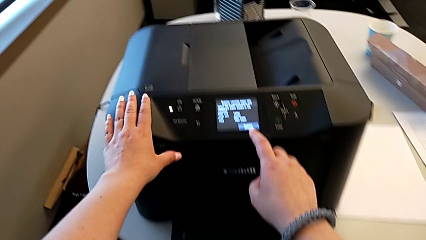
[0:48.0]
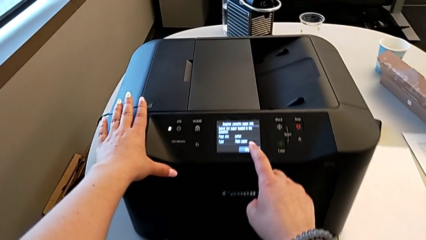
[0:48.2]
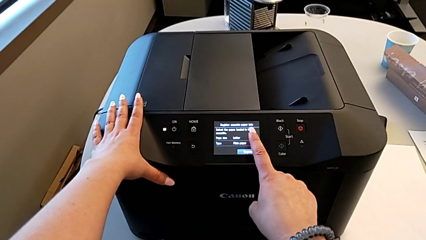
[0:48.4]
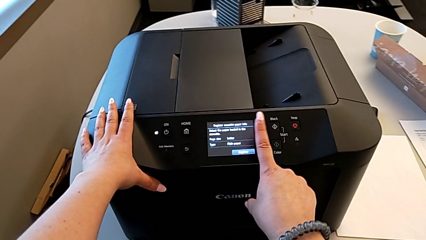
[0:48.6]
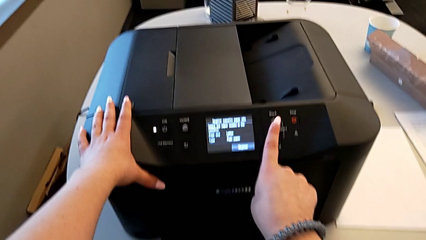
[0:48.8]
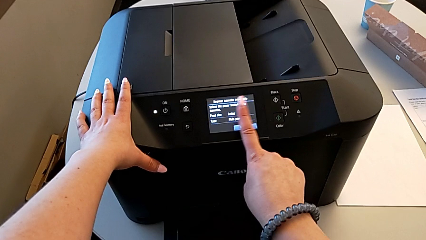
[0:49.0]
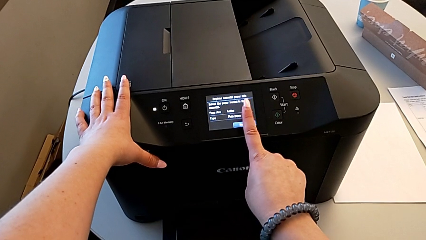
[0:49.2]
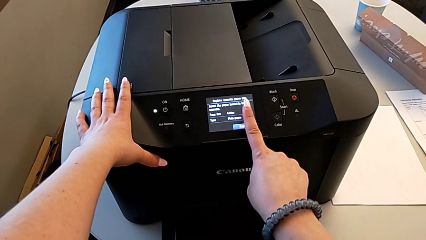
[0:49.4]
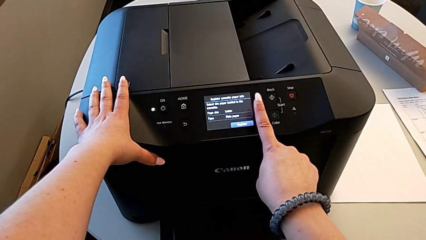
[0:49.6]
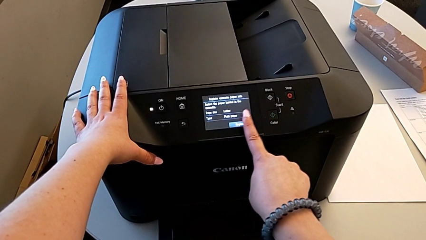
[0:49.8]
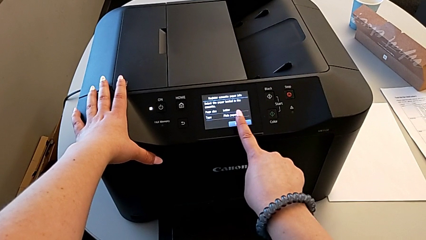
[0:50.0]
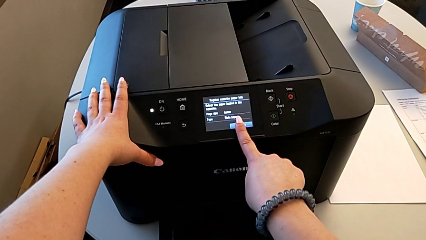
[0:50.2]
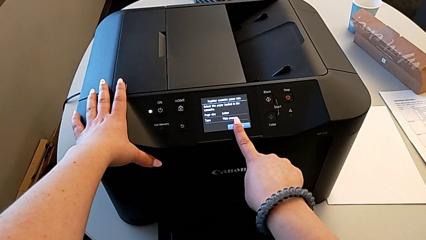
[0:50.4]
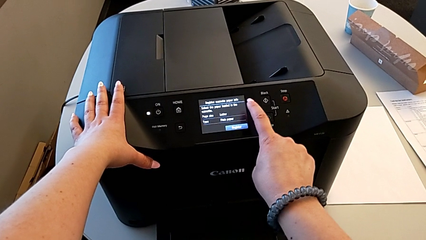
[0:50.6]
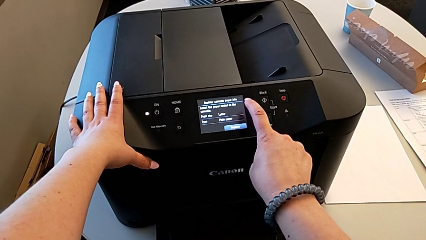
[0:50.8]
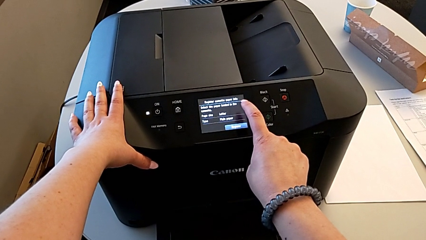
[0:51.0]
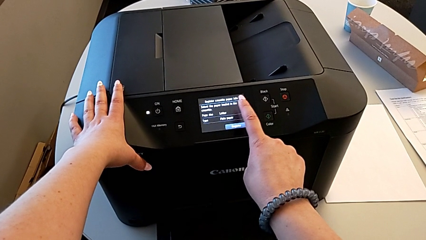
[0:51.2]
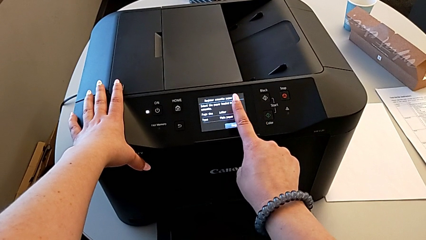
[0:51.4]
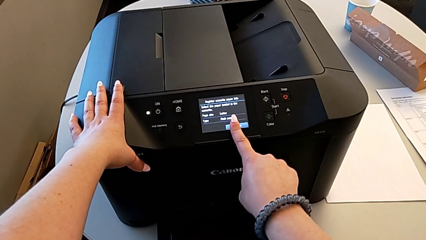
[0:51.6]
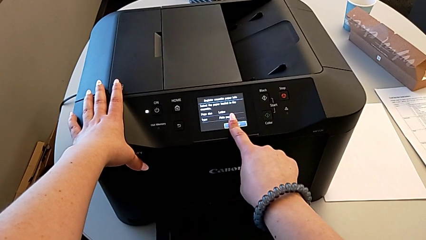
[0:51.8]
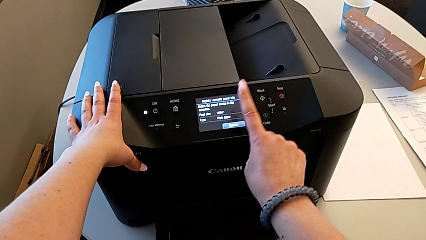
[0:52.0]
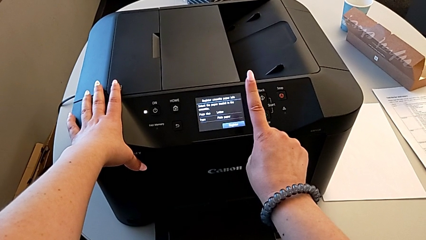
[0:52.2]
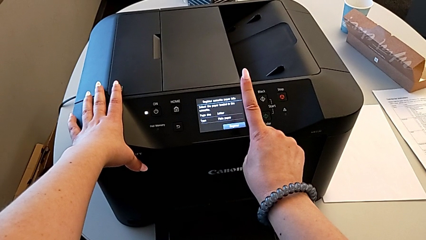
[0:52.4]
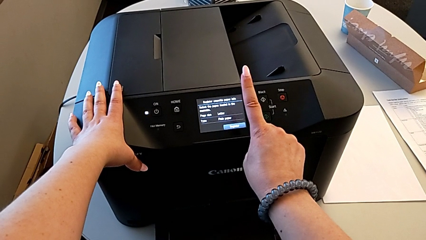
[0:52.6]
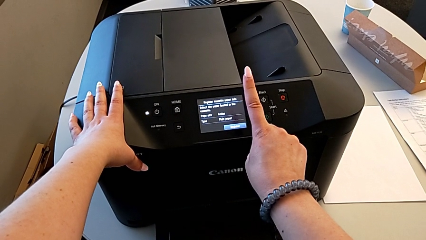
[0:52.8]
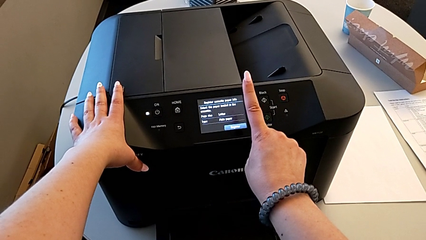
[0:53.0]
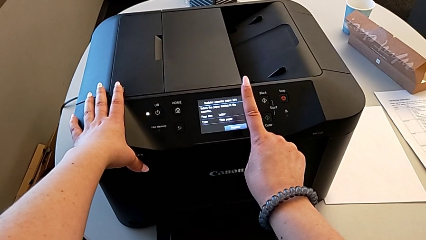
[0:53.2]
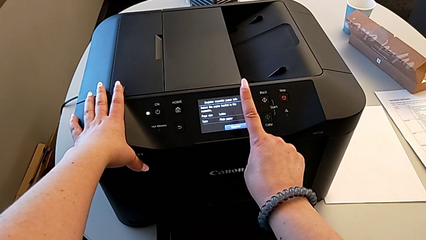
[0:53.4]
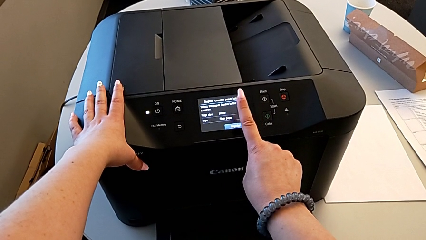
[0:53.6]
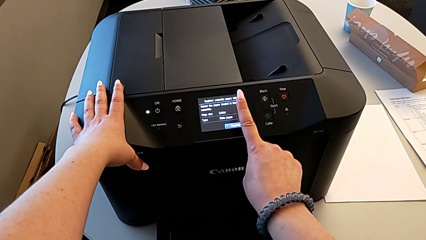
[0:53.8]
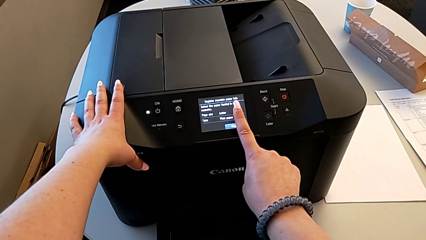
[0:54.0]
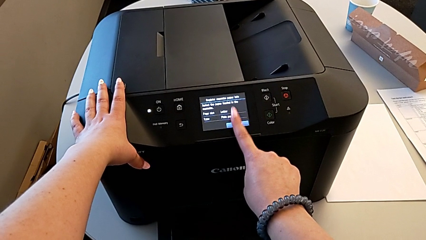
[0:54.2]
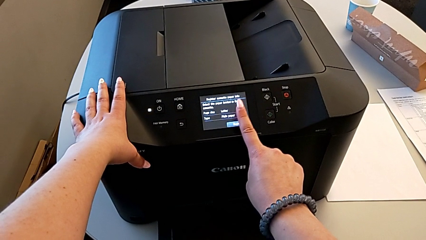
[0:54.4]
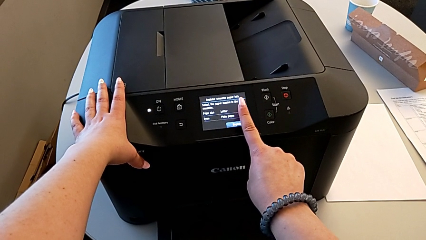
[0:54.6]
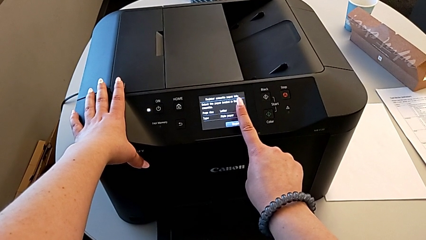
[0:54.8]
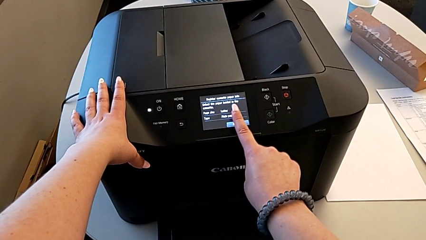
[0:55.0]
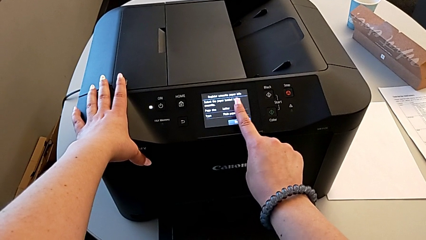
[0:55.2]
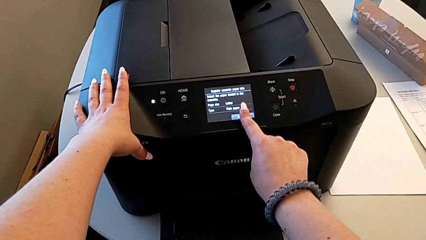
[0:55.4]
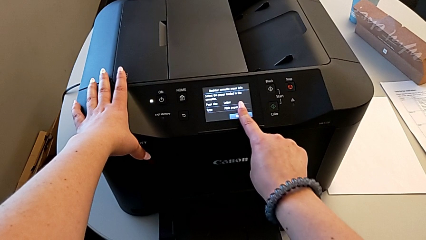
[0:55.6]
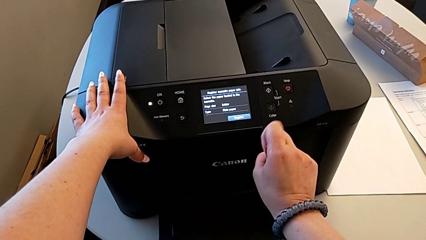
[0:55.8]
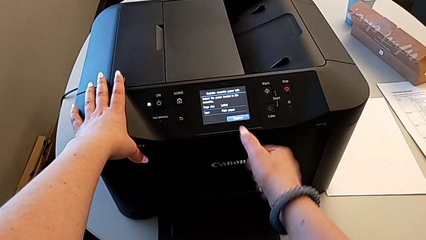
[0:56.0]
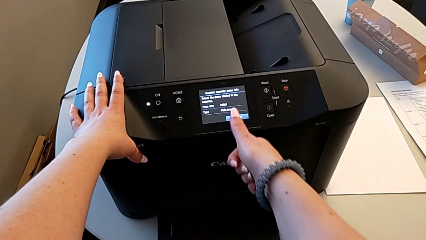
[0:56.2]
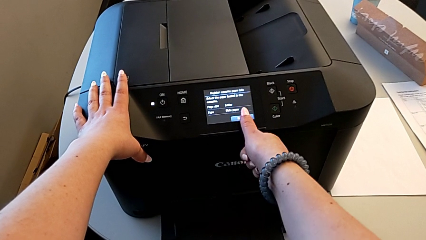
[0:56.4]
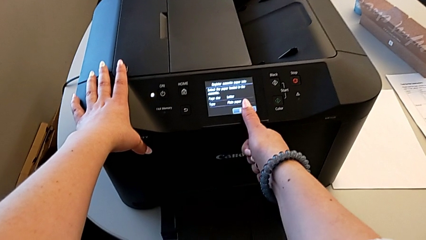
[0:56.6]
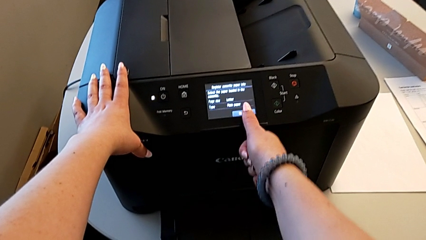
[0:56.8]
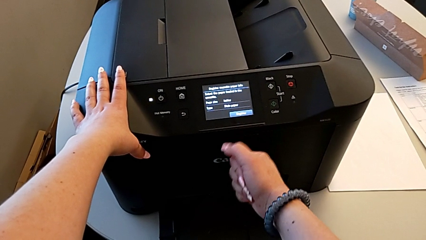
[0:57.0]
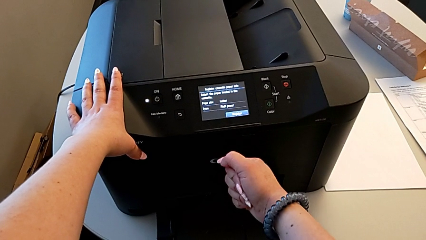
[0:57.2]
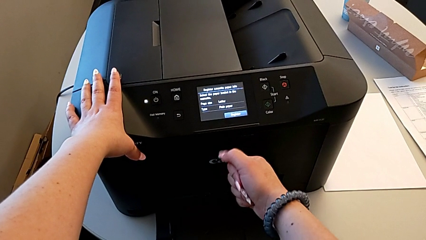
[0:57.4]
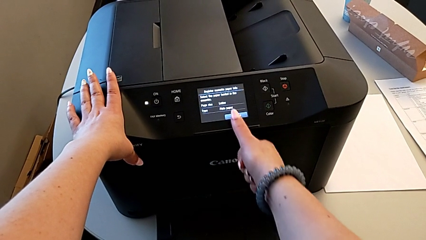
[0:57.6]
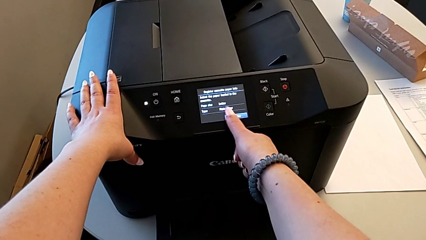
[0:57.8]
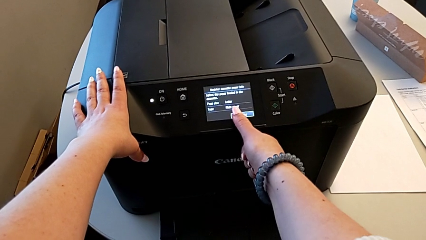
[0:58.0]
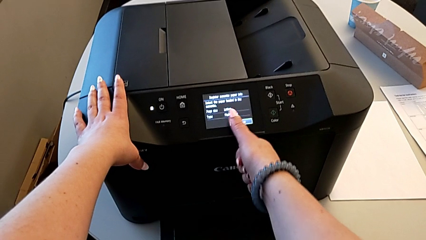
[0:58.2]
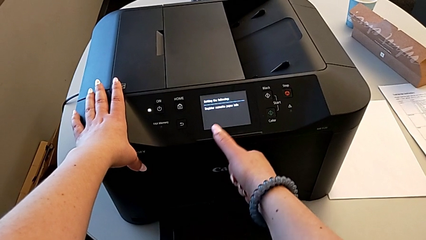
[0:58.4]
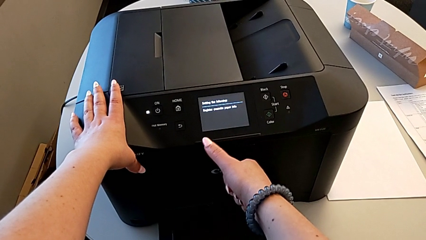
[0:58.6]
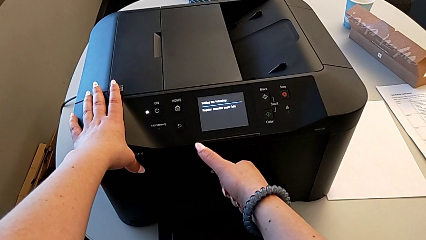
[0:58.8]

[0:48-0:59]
The camera wearer is loading the paper into the printer. They tap the touch screen.

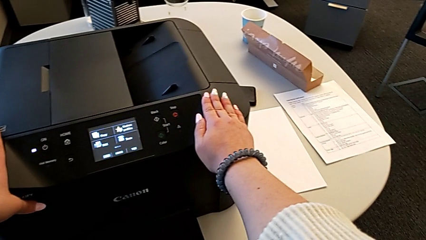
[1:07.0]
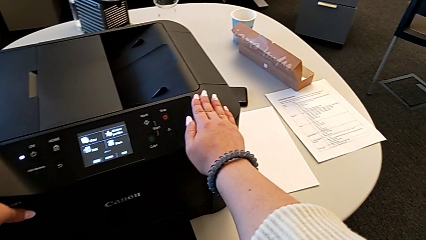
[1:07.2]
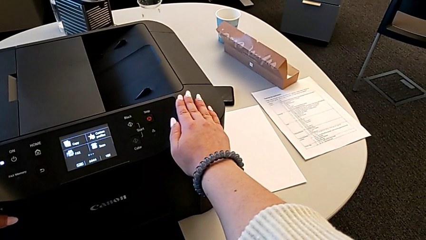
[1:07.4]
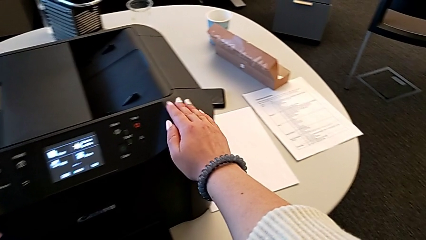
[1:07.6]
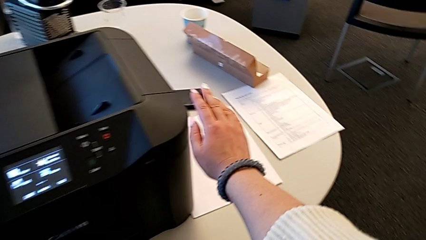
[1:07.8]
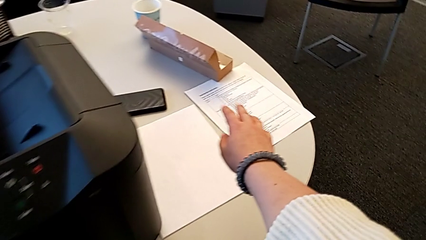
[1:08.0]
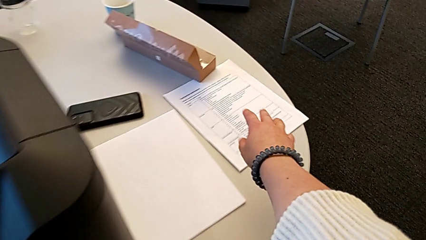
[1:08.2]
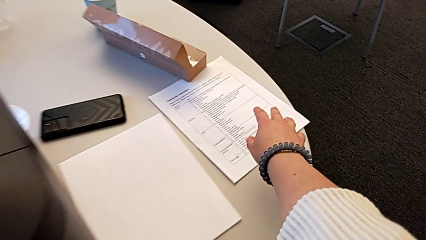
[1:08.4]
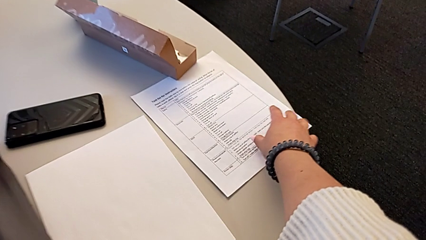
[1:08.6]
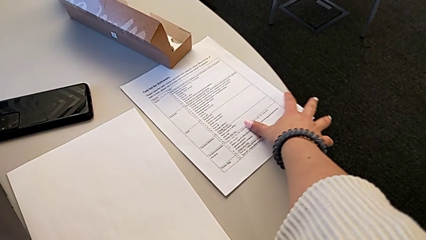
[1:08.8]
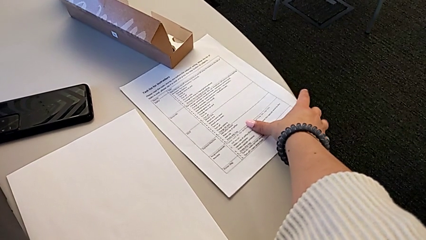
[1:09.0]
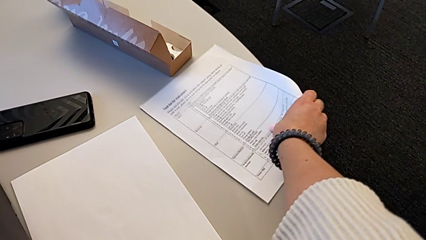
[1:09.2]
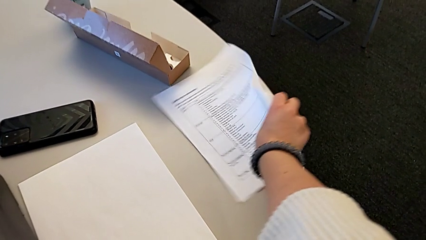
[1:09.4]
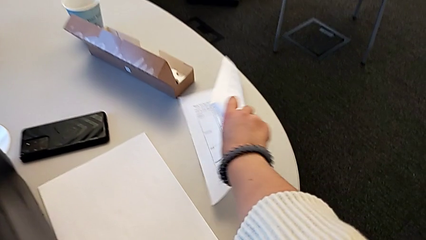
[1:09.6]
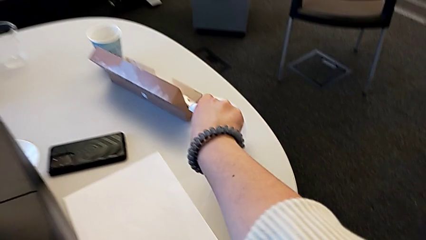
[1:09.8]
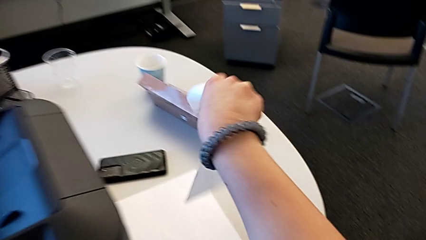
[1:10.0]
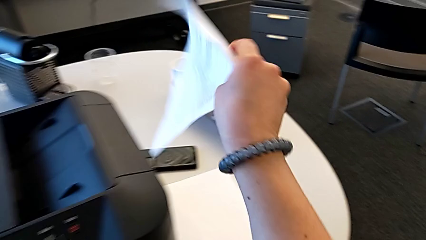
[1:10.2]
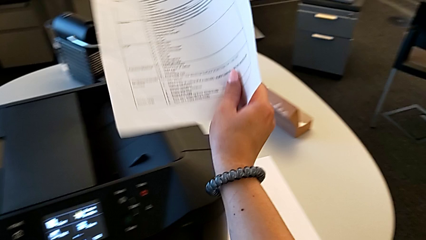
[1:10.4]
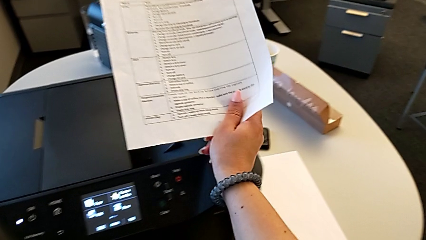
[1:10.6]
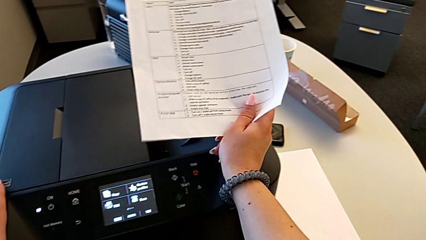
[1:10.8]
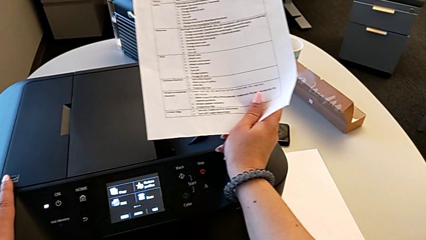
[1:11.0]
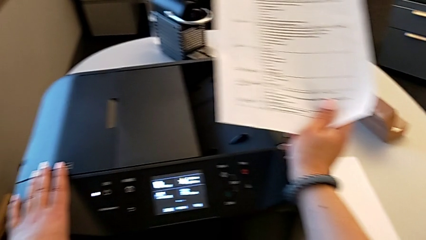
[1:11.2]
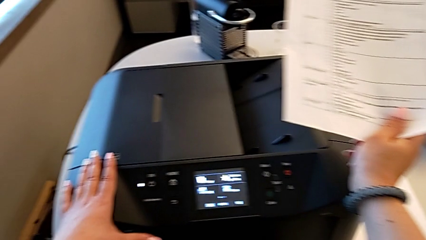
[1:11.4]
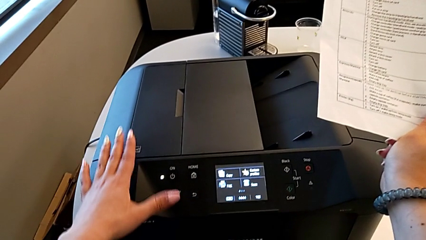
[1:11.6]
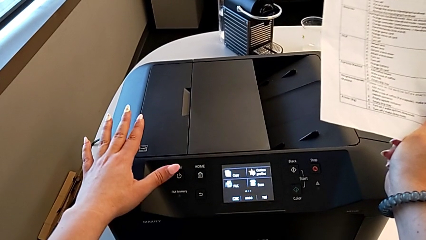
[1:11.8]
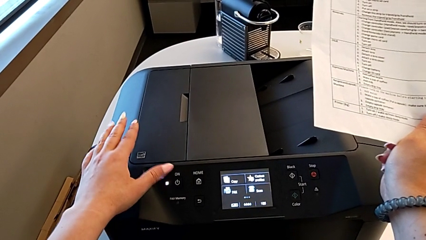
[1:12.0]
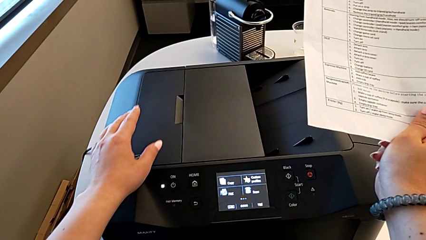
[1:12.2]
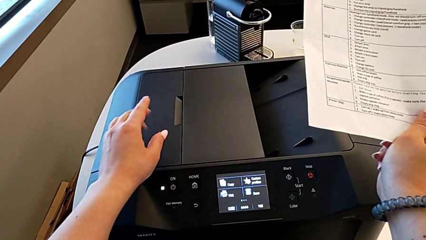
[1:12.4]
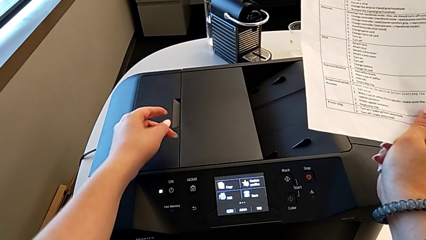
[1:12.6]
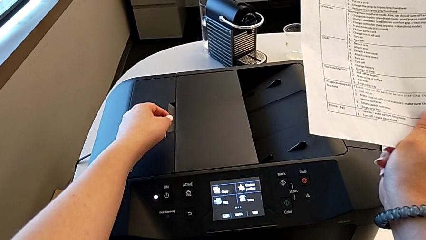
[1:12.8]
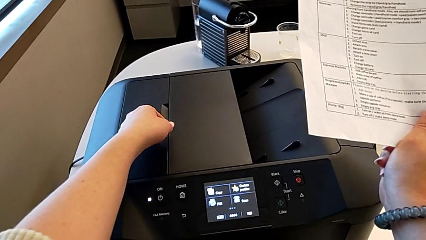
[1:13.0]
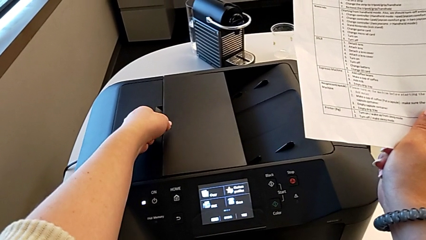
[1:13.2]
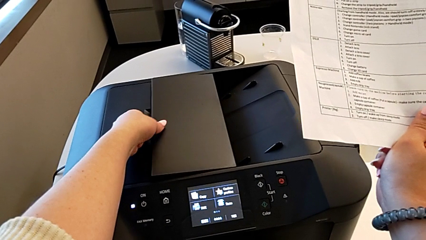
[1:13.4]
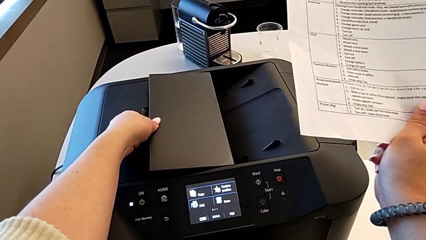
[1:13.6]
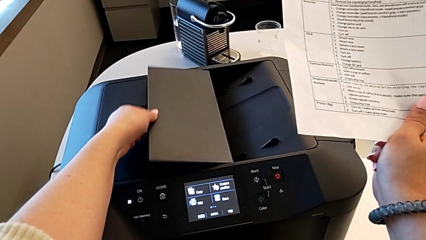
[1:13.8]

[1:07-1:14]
The camera wearer is copying. They grab the paper stack, lift it and begin to flip the paper tray.
